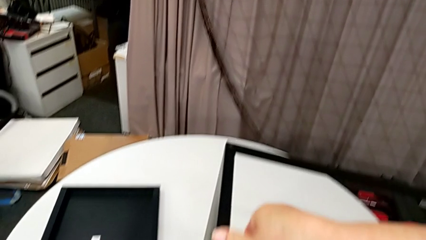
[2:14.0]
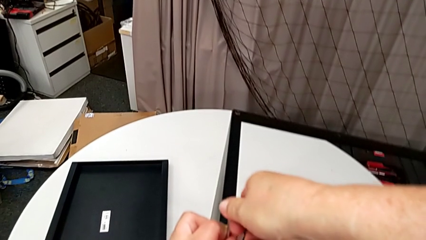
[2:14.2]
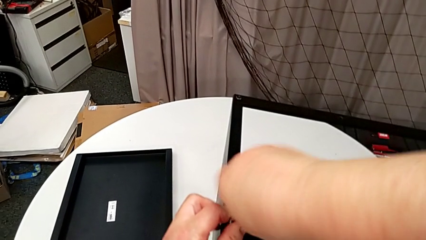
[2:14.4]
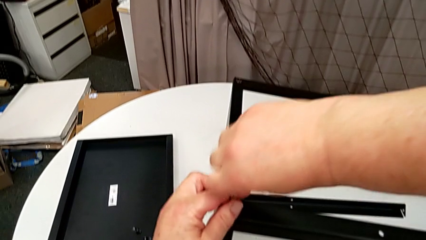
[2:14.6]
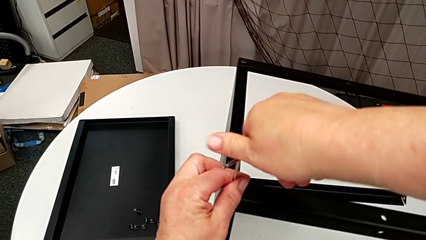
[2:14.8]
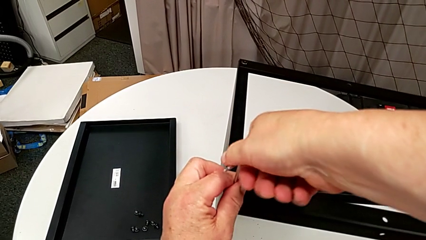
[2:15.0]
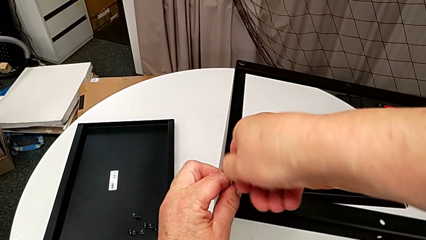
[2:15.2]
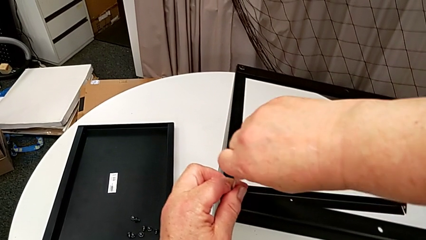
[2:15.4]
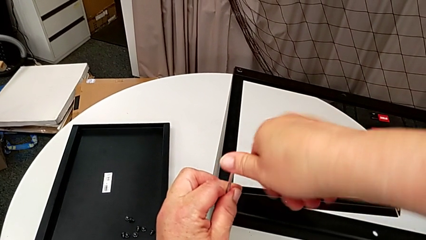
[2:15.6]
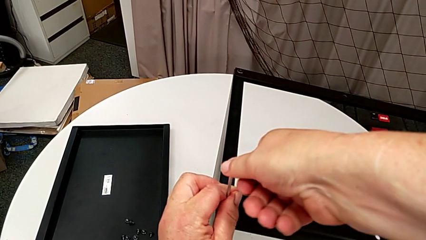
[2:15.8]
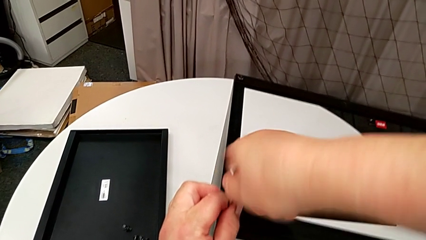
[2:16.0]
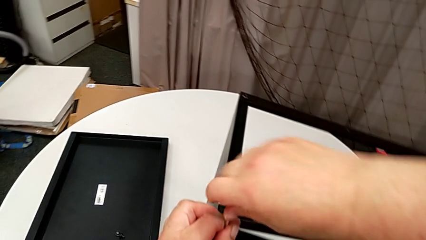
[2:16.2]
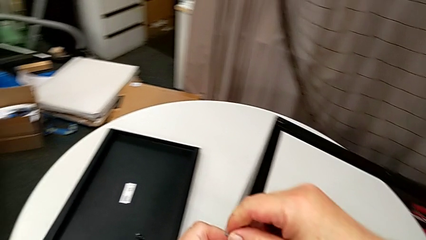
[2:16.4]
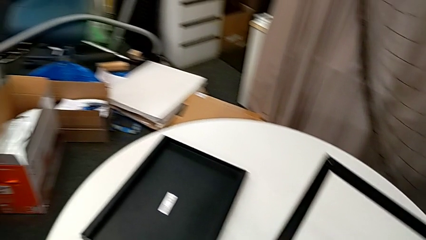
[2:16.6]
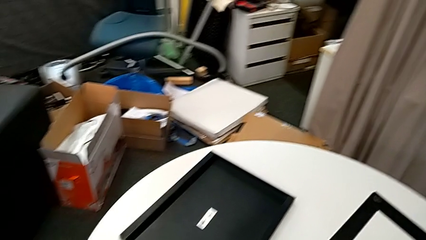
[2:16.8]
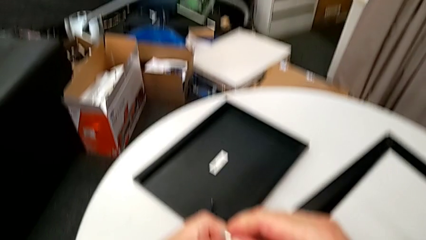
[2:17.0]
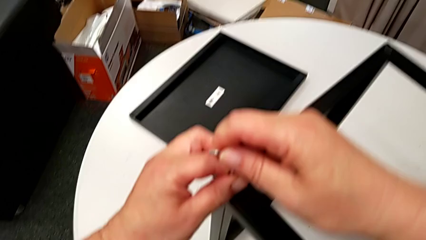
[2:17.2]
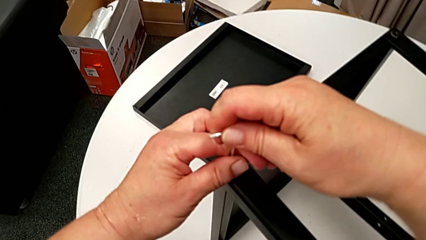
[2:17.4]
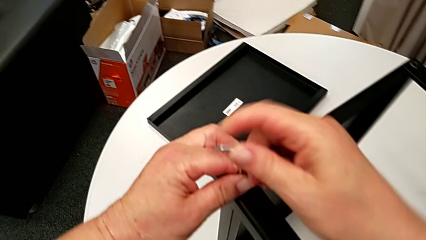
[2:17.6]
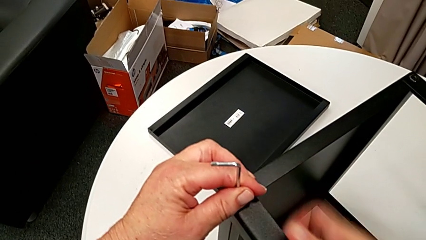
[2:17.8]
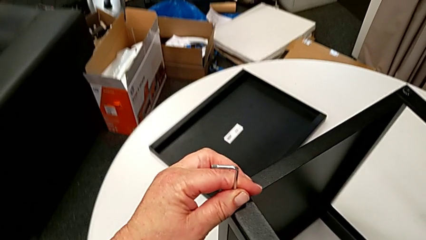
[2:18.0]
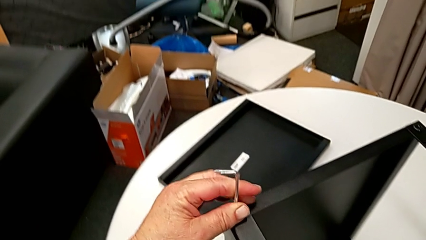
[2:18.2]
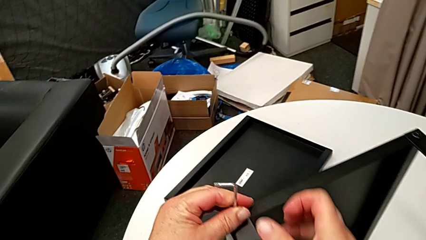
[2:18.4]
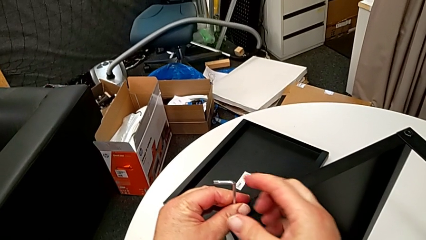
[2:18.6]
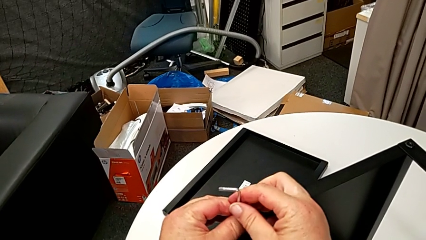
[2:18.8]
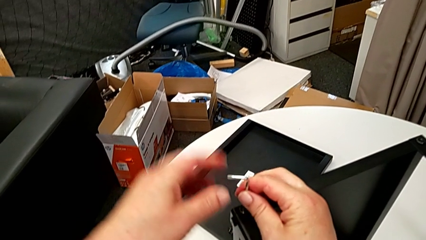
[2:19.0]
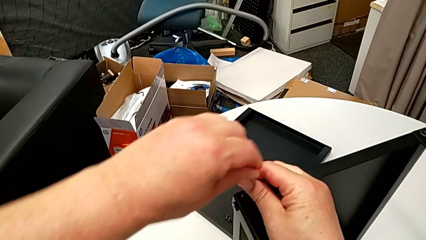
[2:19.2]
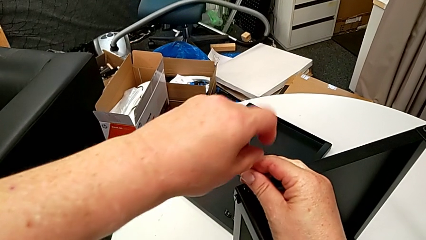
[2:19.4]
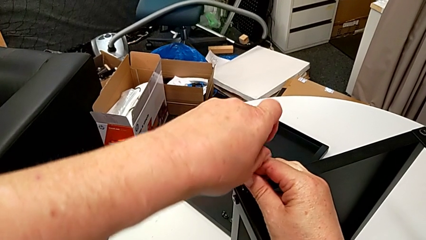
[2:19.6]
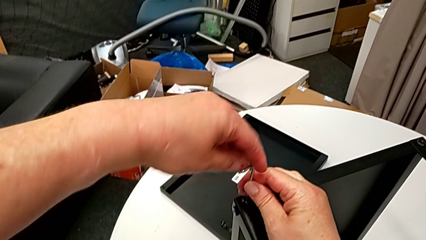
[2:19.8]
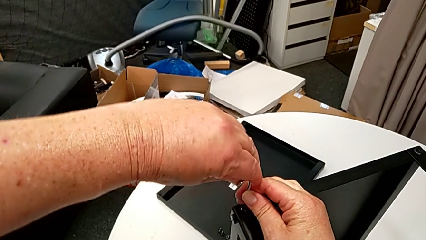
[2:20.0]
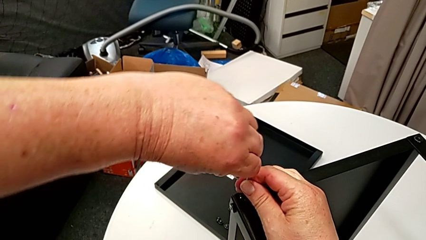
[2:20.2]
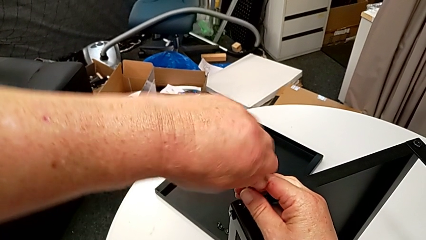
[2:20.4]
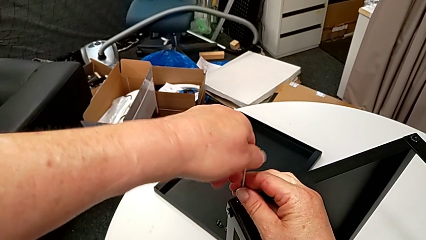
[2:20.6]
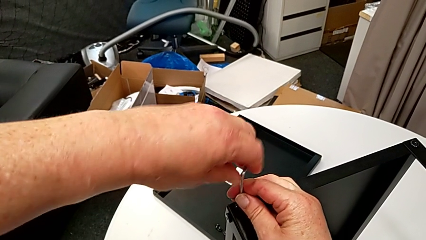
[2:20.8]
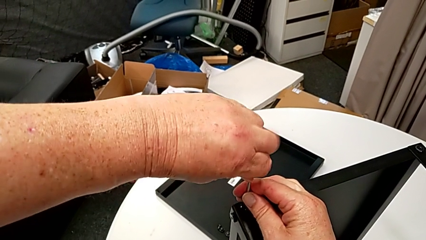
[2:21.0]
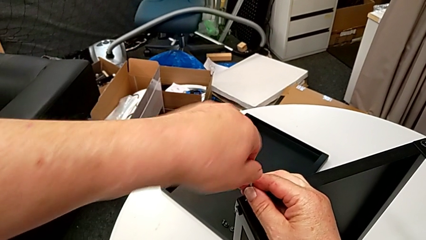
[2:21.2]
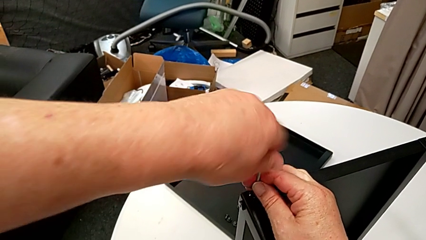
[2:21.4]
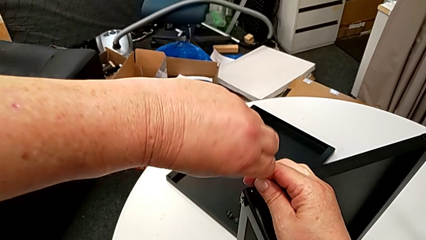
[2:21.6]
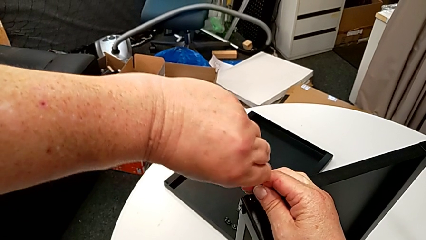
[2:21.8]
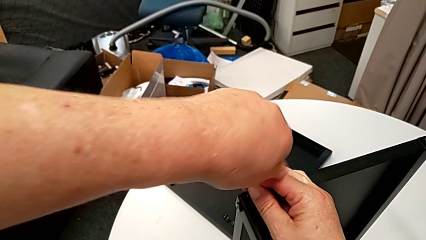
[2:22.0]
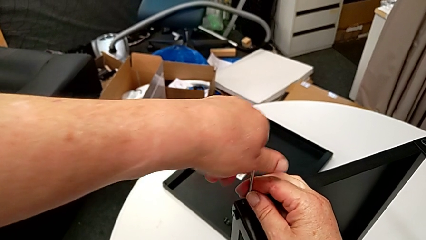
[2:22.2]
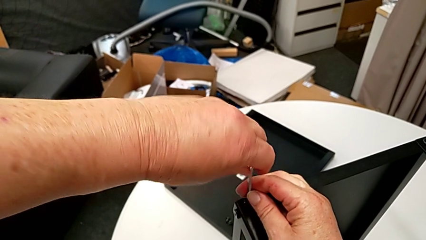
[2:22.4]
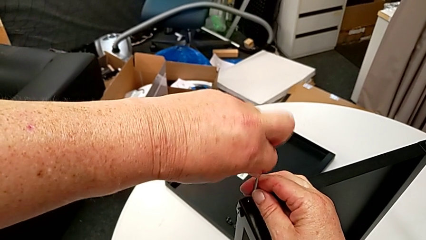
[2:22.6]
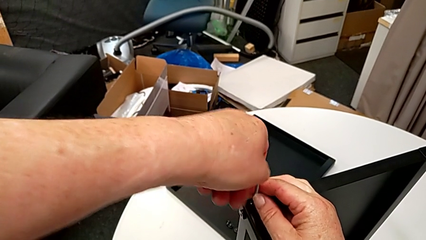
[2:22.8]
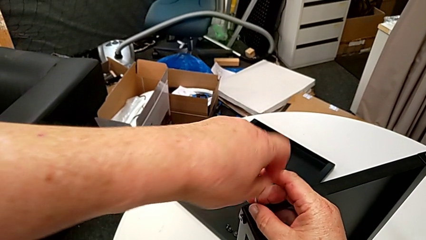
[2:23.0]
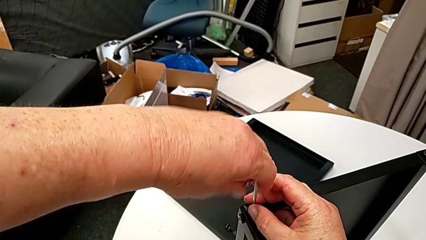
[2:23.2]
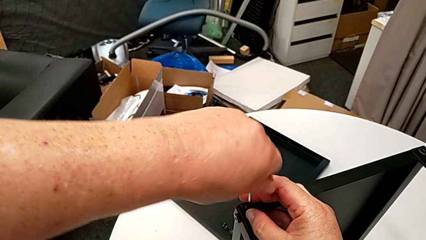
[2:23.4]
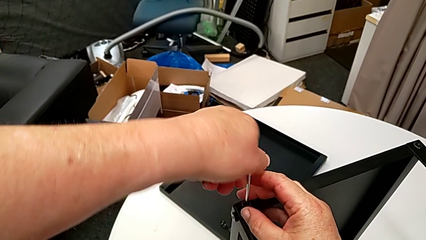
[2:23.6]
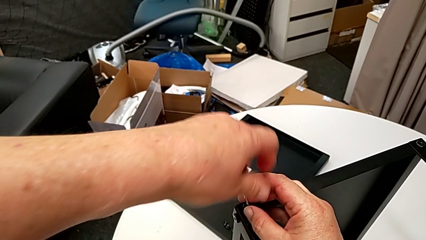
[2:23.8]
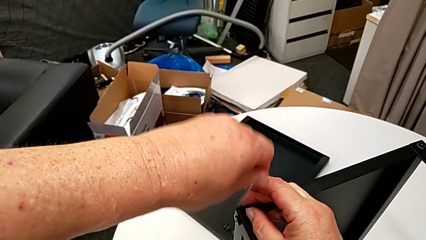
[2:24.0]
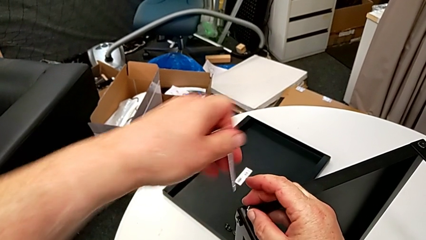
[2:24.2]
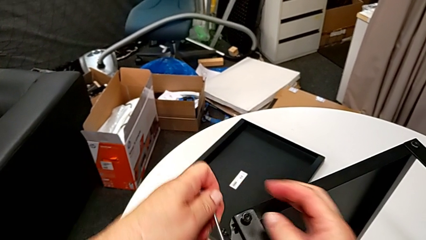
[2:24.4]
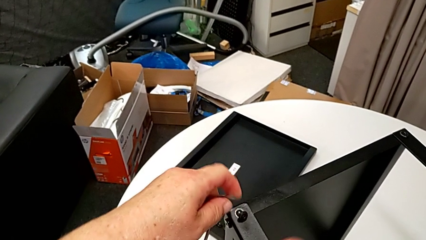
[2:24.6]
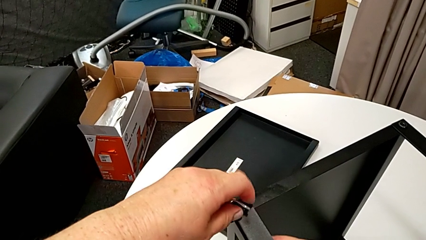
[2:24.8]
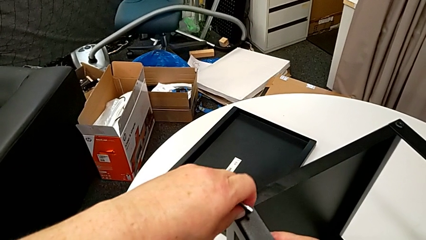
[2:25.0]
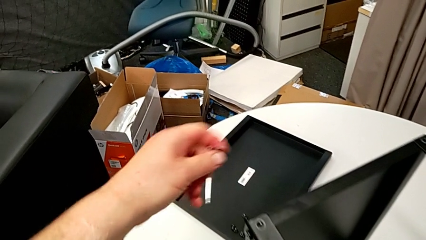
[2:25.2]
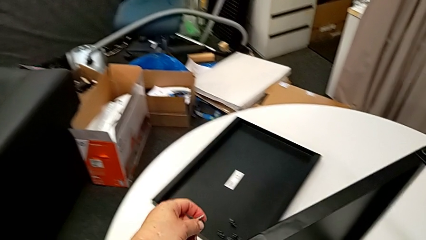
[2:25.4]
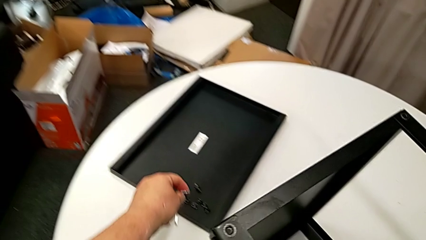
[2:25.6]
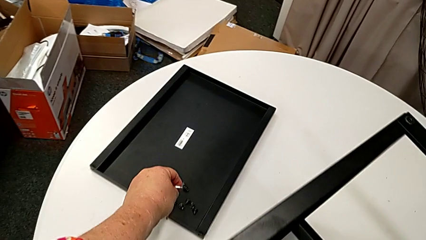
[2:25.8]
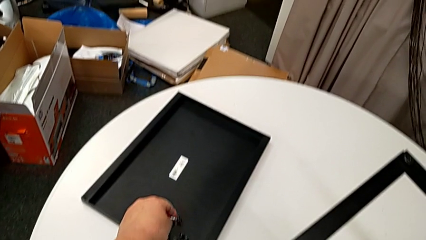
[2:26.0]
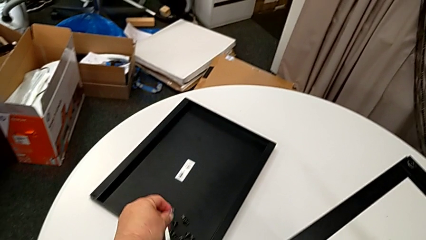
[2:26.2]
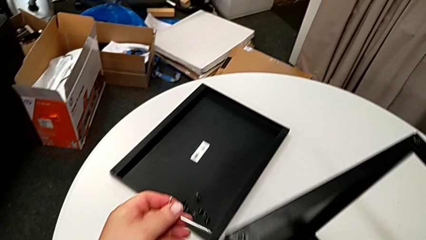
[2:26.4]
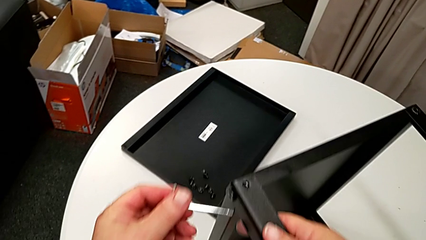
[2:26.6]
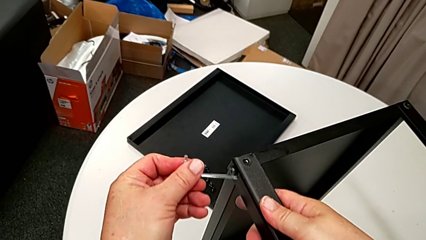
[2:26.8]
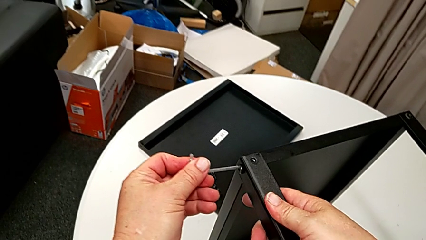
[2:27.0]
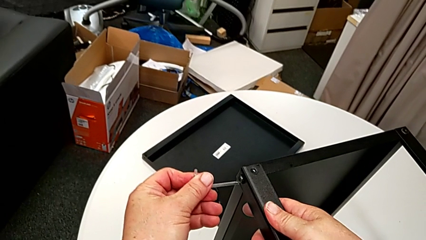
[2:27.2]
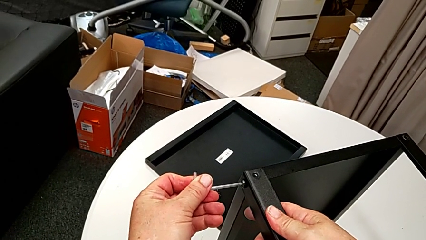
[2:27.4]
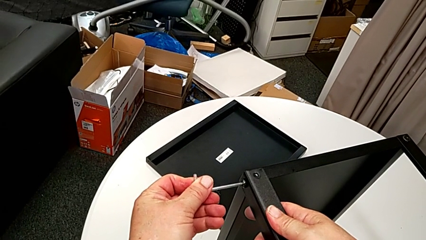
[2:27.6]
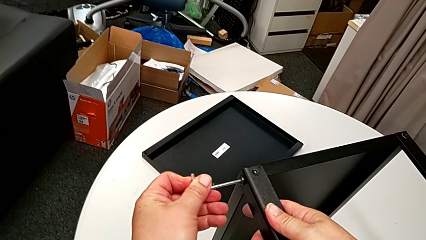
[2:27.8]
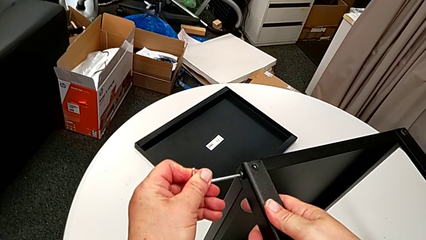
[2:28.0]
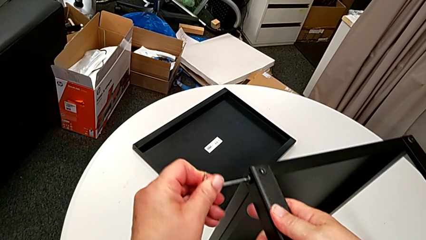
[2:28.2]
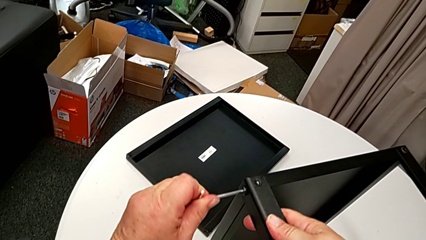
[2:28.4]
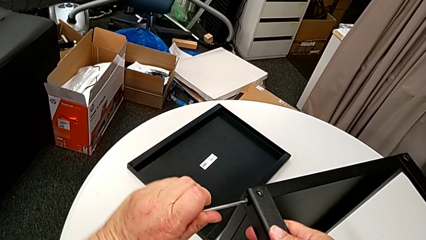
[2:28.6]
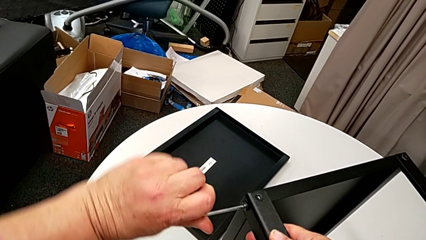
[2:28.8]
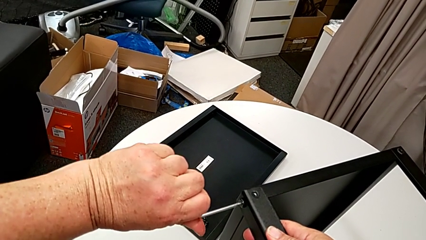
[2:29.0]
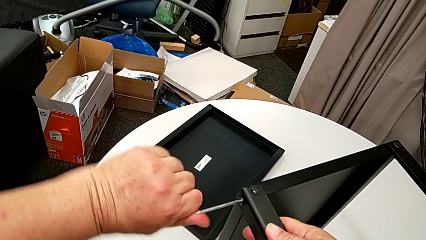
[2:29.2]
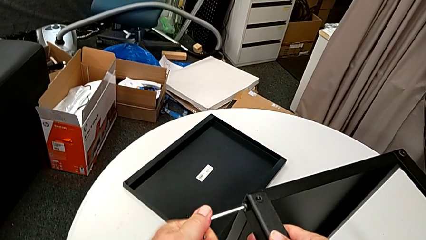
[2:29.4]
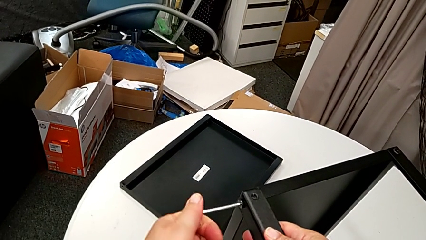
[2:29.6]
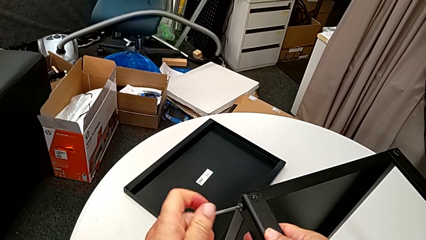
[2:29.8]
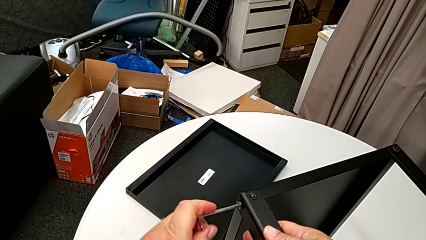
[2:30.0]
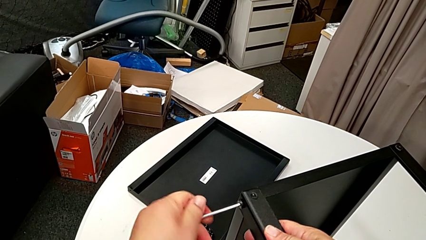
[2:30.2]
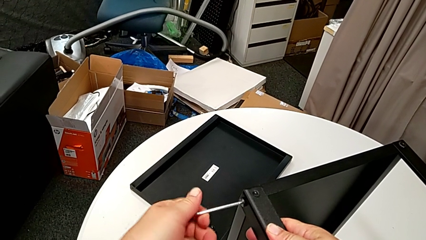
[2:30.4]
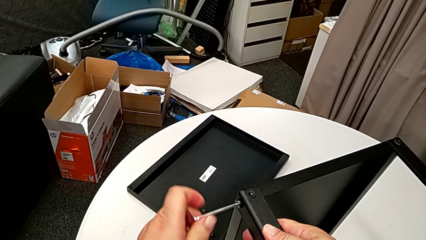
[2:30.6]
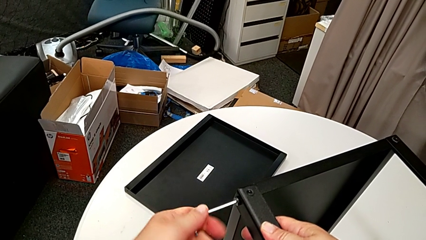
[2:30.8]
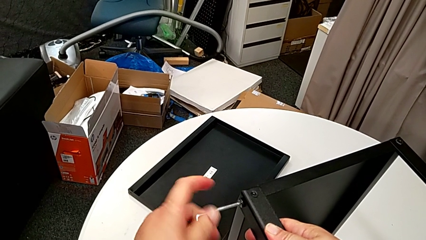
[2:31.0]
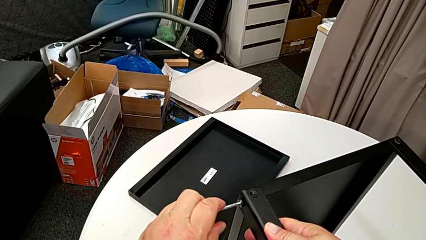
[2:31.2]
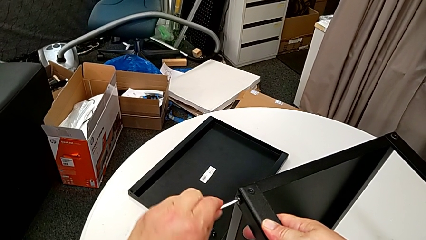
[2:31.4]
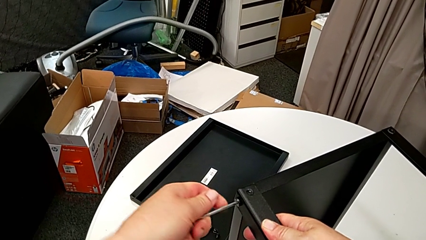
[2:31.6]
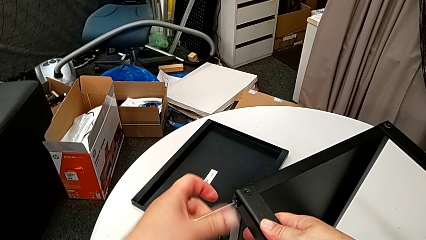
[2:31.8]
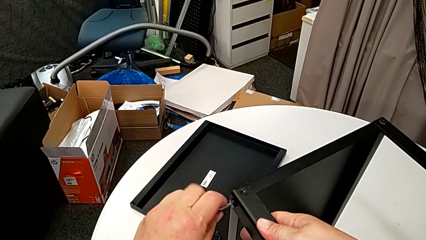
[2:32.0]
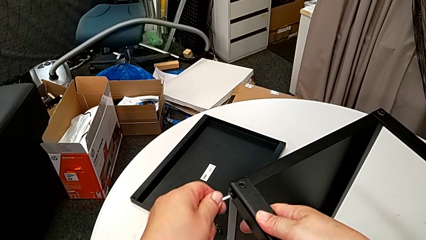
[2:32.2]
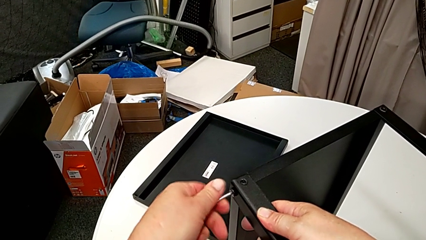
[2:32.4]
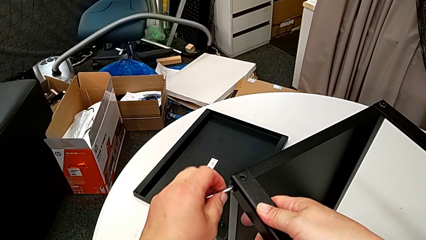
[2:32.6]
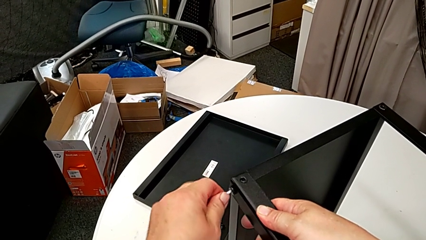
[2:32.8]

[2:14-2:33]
The camera wearer is disassembling the first leg of the table. They keep unscrewing the hex socket head, slide the nightstand with the right hand, withdraw the Allen wrench, disassemble the hex socket head, place it, insert the Allen wrench and begin to unscrew the hex socket head.
